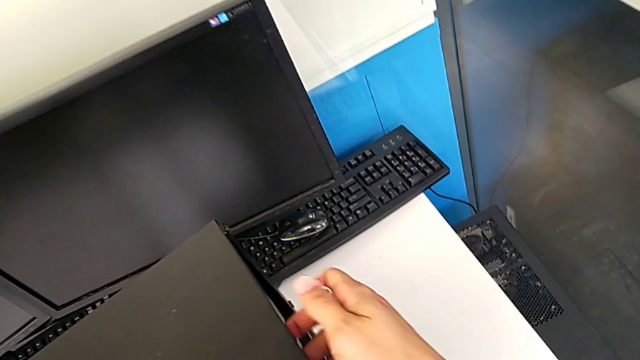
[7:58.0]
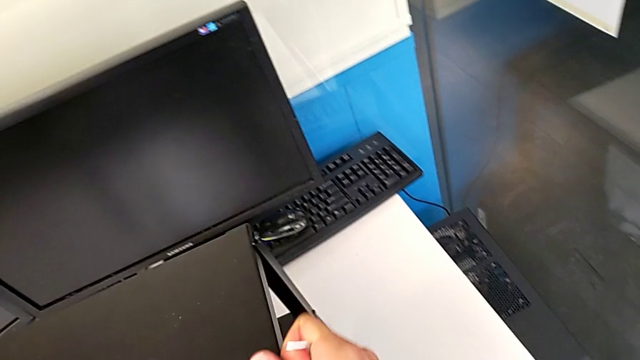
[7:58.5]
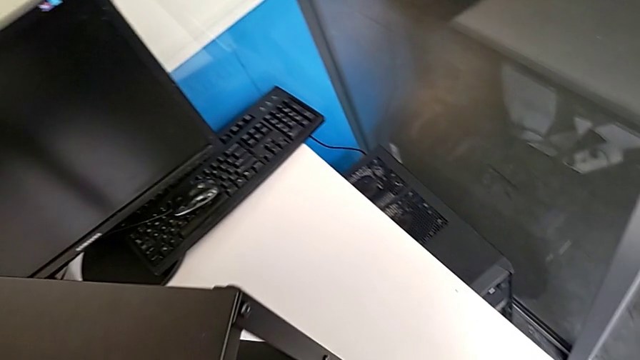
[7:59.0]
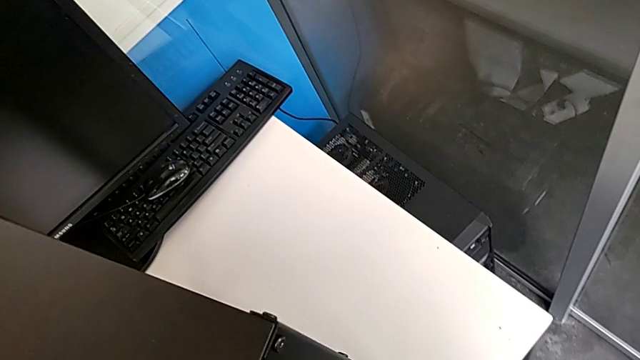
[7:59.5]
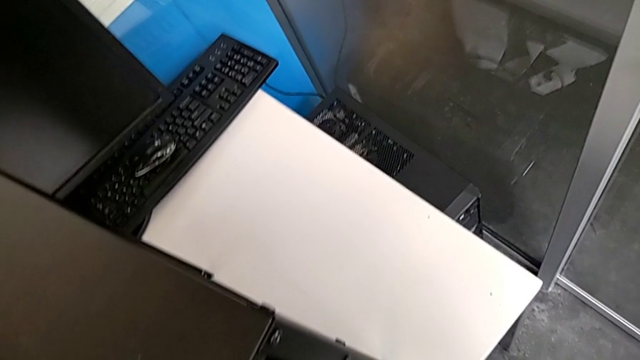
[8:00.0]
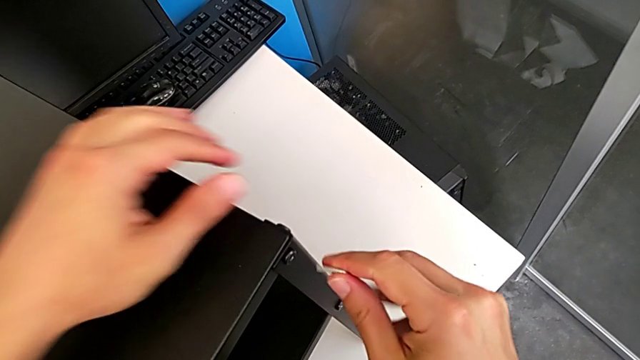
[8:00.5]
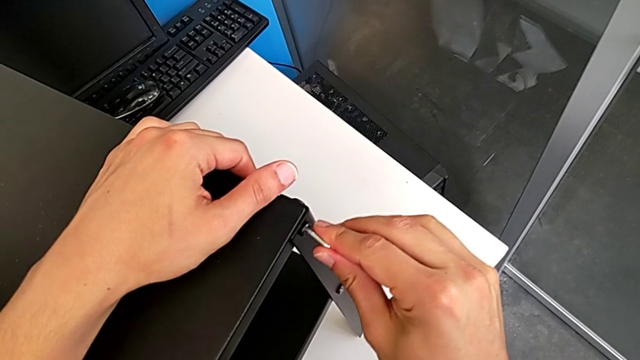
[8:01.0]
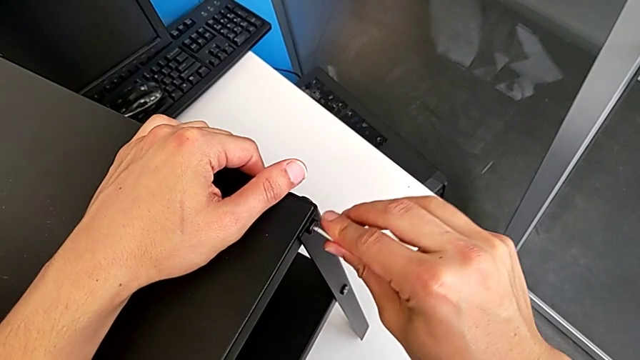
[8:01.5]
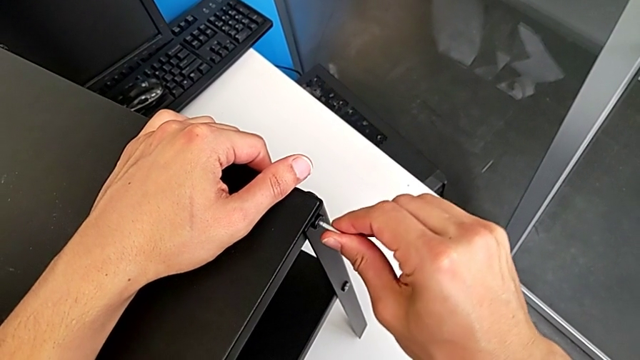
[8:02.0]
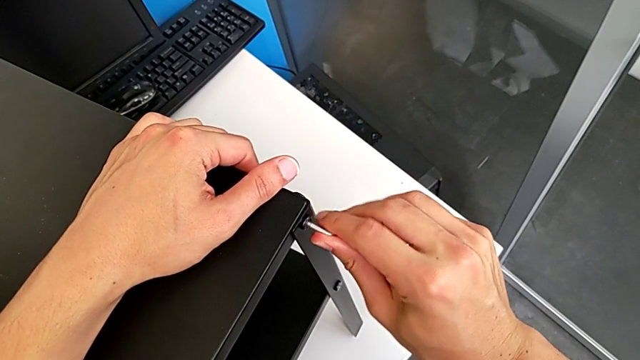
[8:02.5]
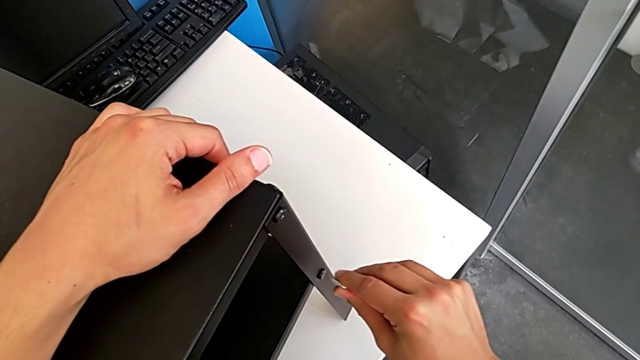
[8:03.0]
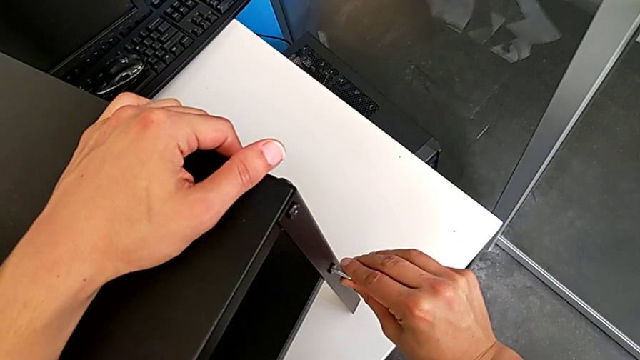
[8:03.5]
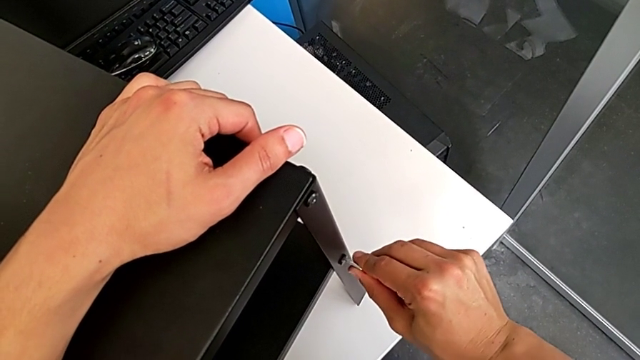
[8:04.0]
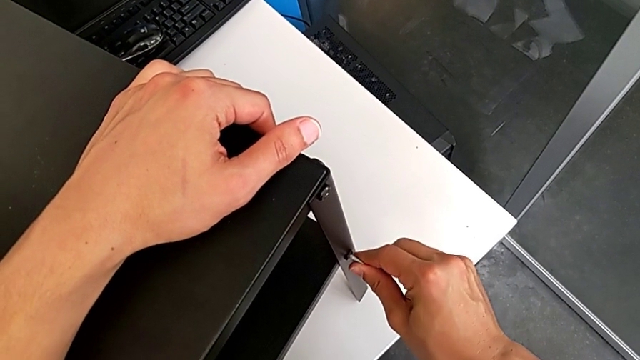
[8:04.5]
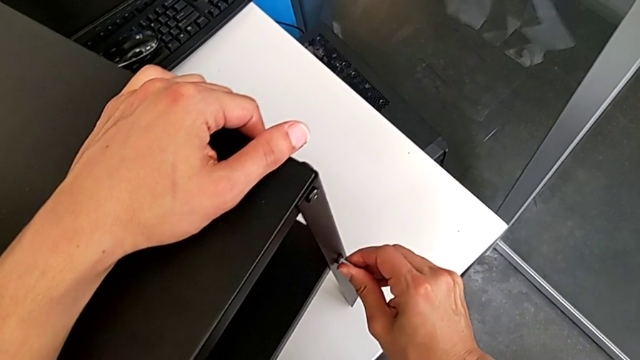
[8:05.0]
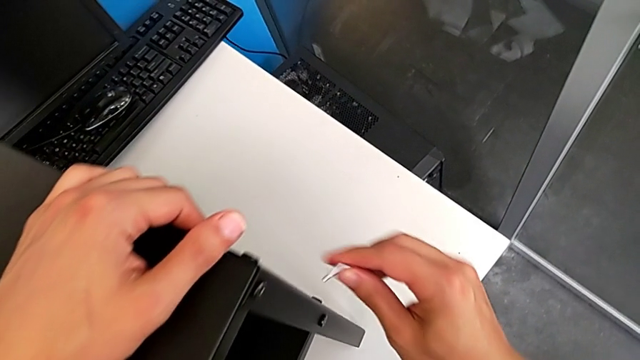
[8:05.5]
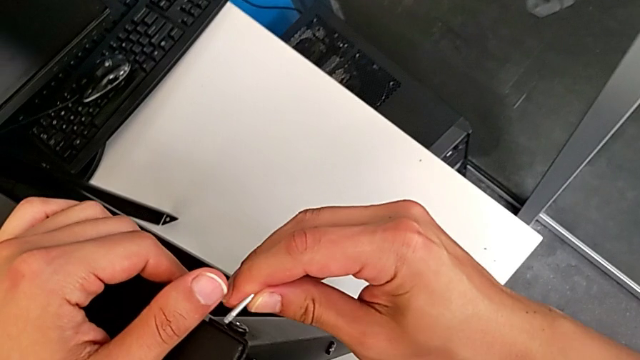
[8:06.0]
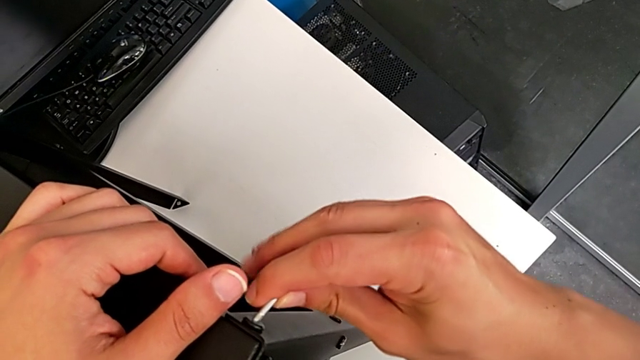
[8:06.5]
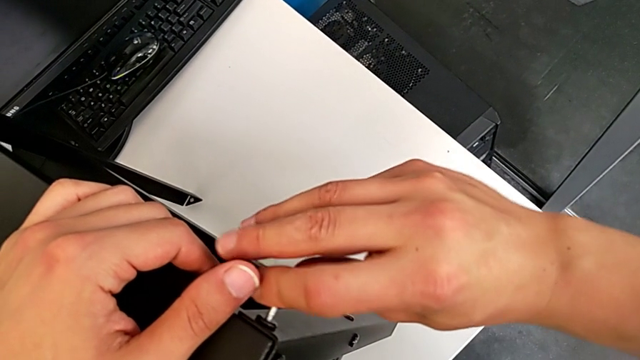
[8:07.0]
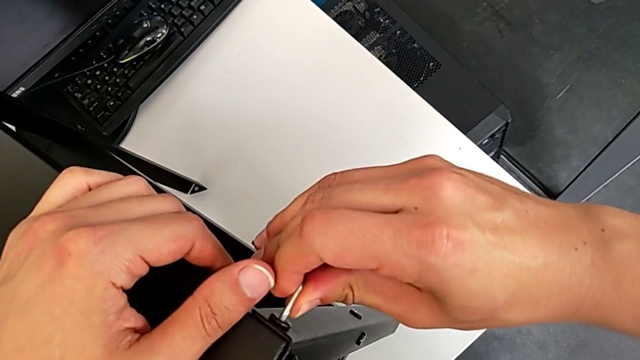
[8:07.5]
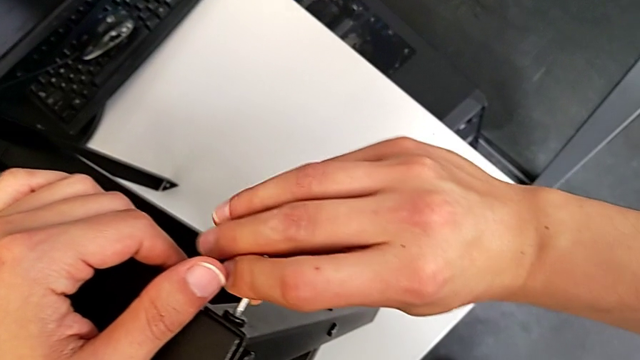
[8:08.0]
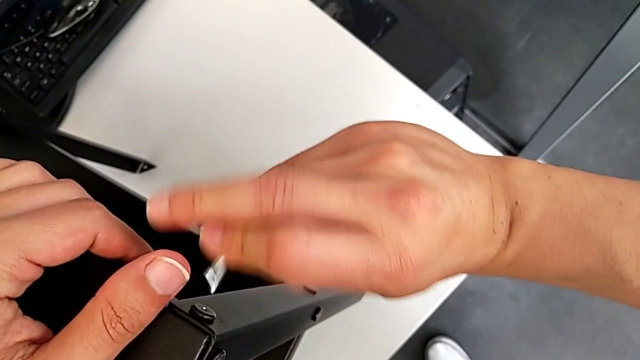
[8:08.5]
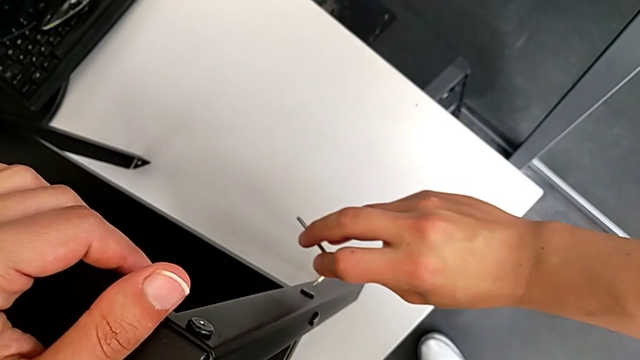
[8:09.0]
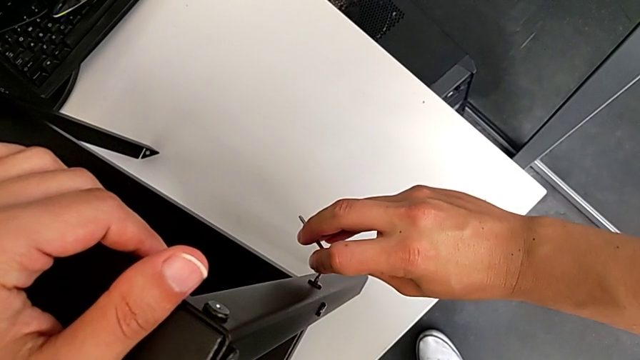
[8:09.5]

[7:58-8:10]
The camera wearer is tightening the screws. They rotate the tray, screw the thirteenth hex socket head, withdraw the Allen wrench, insert it, screw the fourteenth hex socket head, withdraw the Allen wrench, insert it, screw the fifteenth hex socket head, withdraw the Allen wrench and insert it.

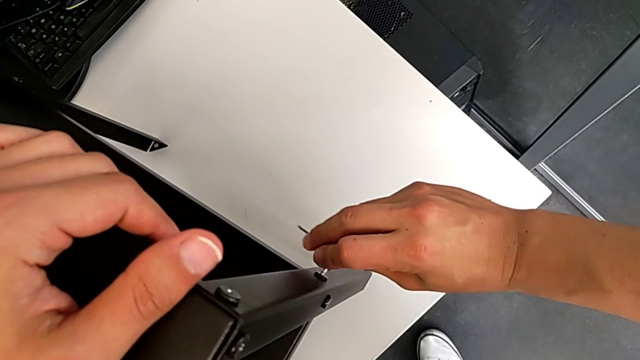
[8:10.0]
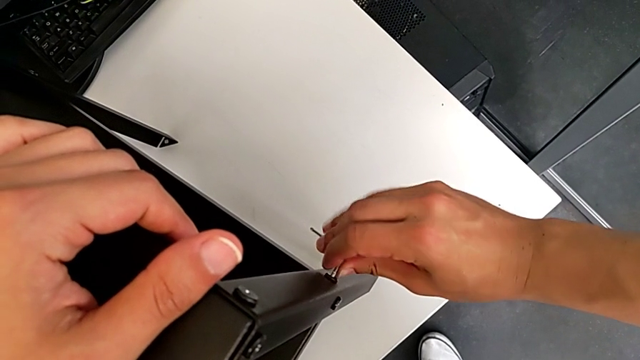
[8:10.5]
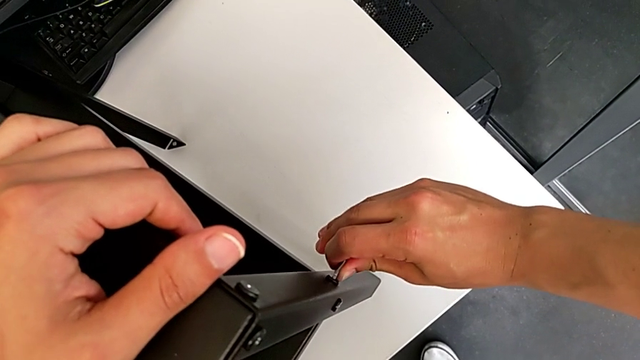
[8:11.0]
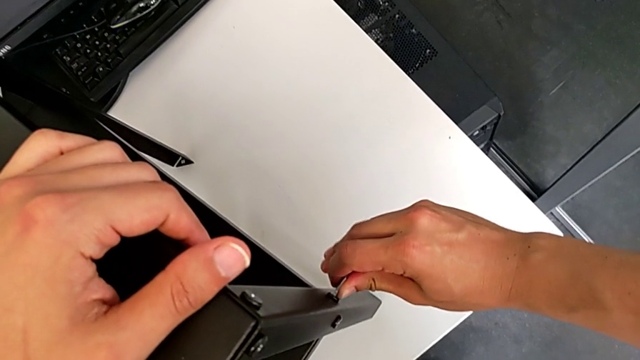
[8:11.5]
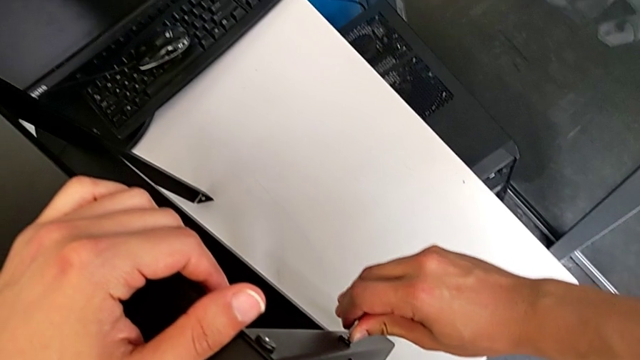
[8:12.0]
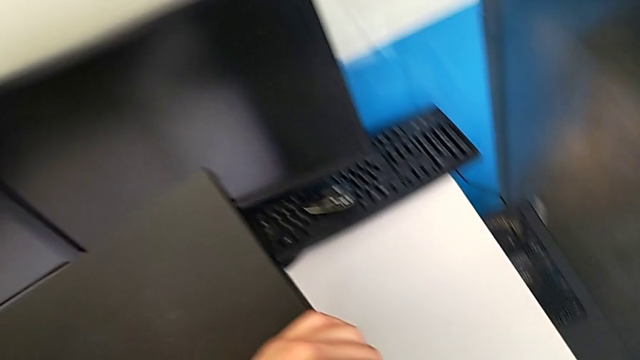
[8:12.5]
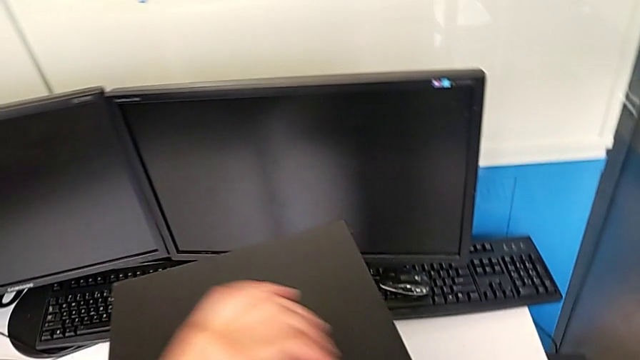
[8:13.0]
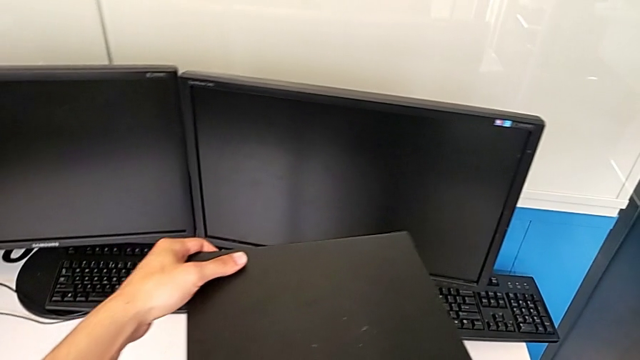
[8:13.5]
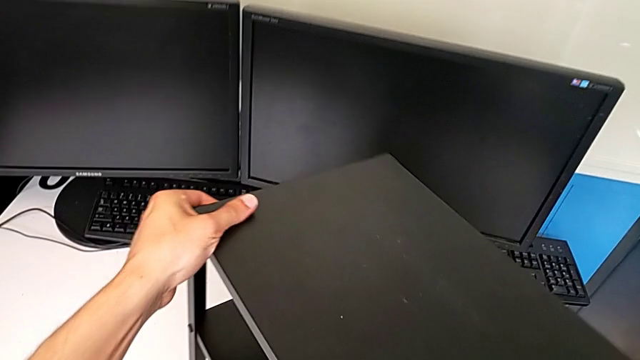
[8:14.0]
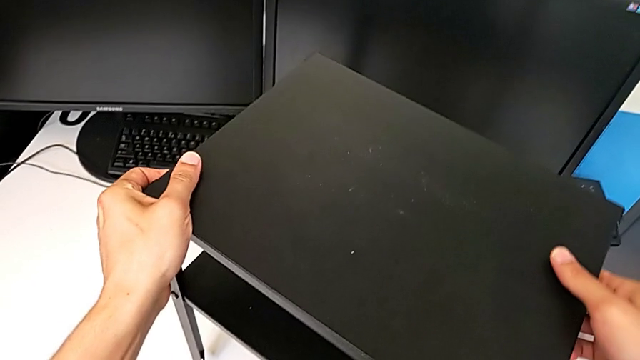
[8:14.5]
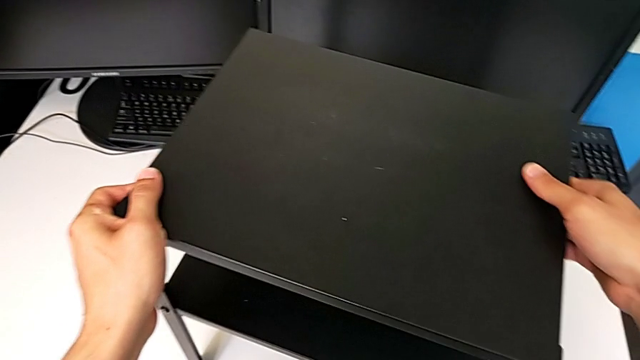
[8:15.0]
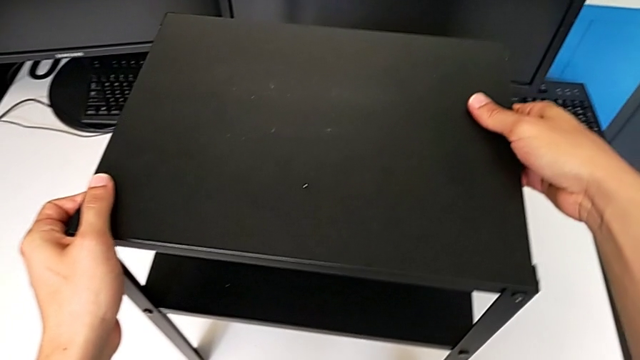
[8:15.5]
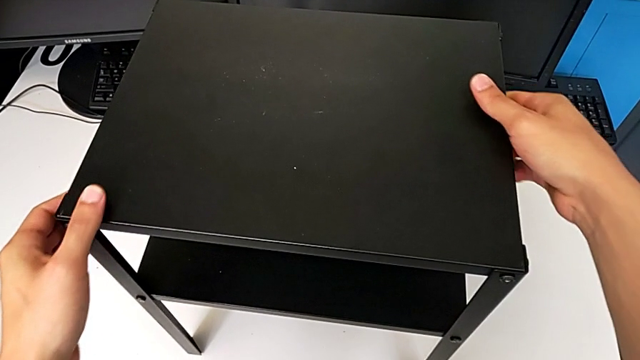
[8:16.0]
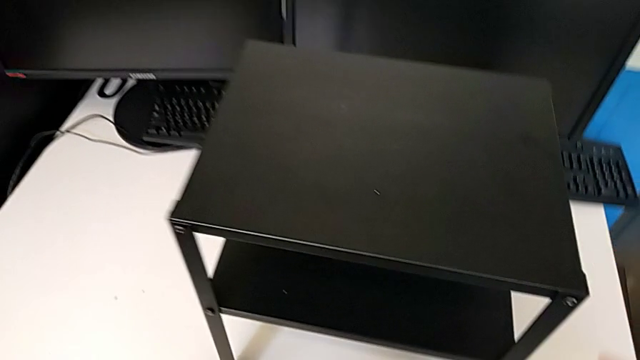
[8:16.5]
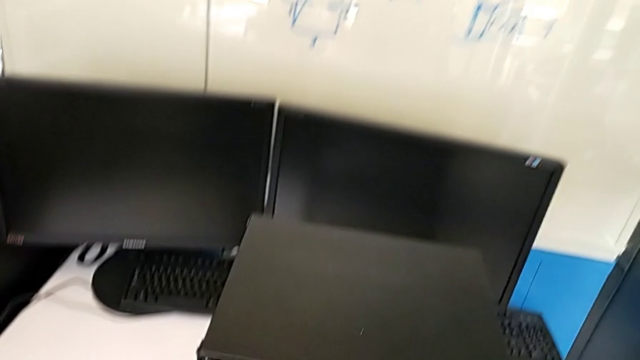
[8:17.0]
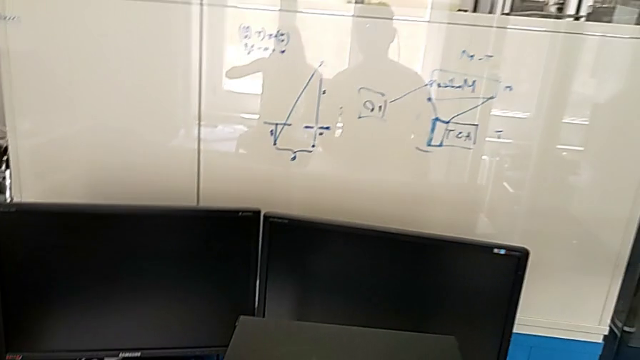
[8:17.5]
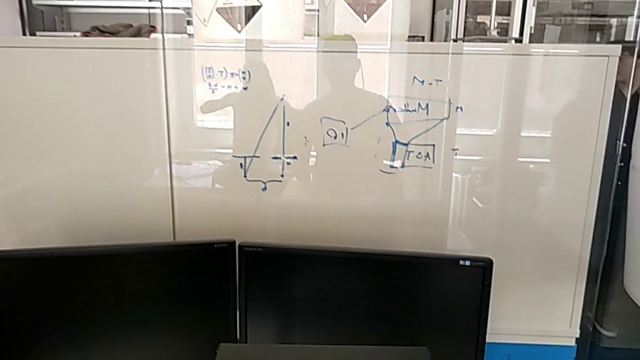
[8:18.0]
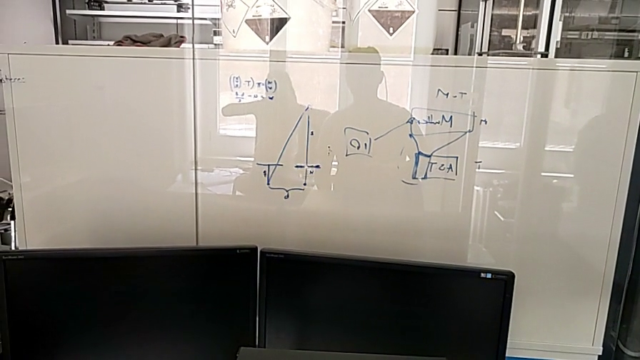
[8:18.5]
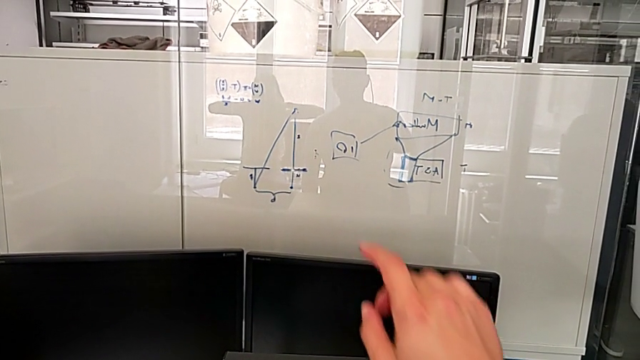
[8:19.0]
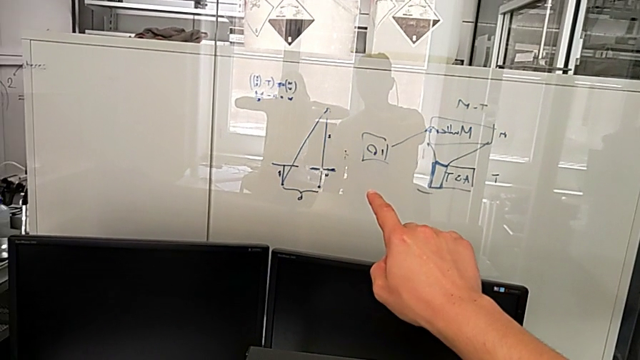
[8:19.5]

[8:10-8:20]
The camera wearer is tightening the screws. They screw the sixteenth hex socket head and rotate the tray twice.
